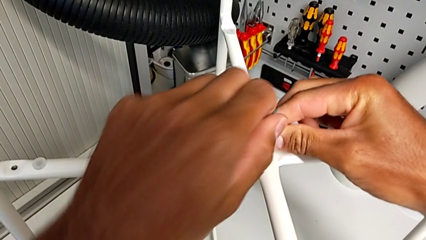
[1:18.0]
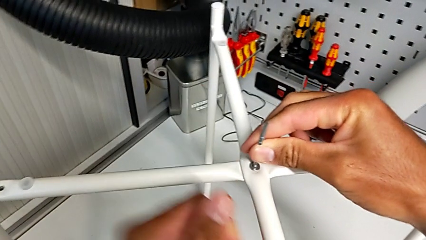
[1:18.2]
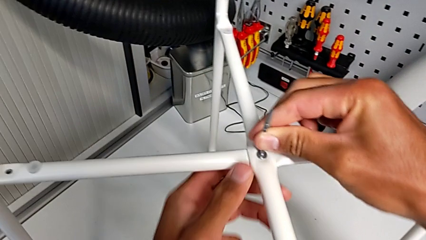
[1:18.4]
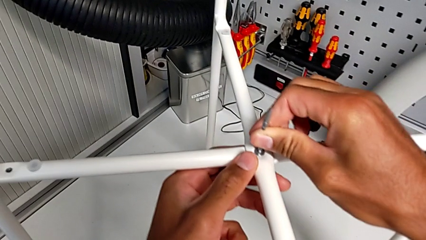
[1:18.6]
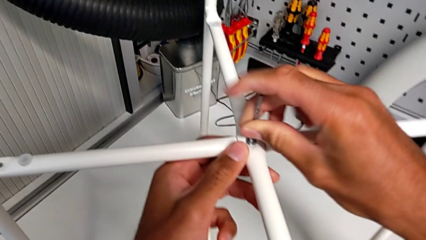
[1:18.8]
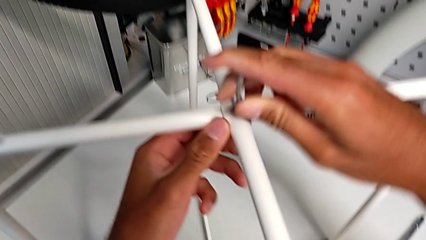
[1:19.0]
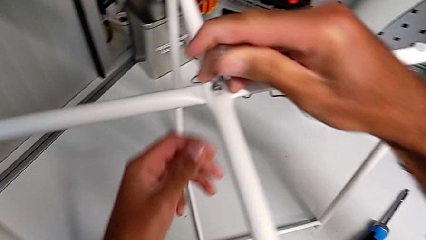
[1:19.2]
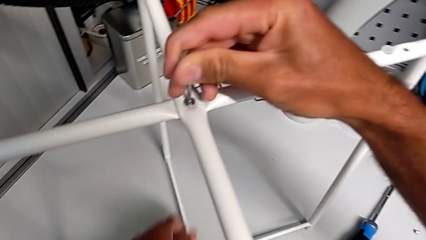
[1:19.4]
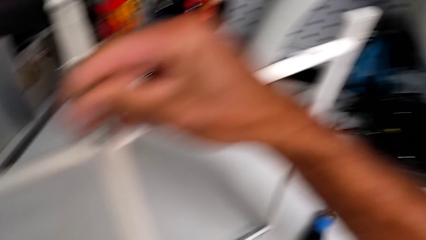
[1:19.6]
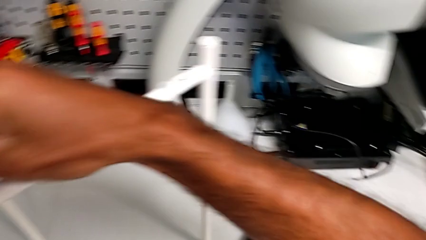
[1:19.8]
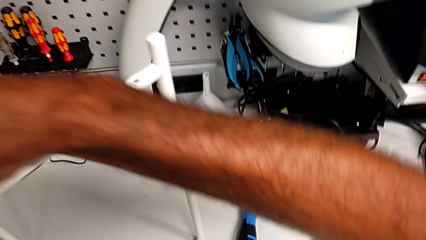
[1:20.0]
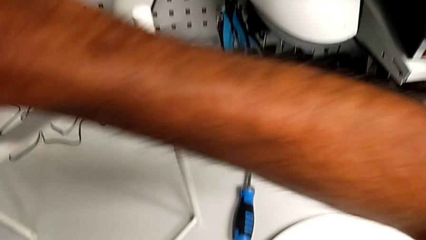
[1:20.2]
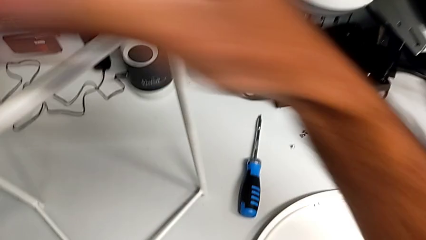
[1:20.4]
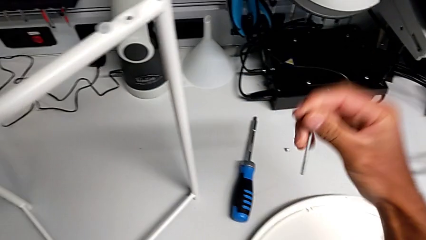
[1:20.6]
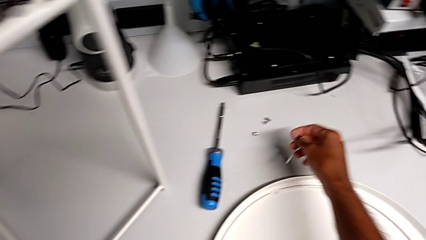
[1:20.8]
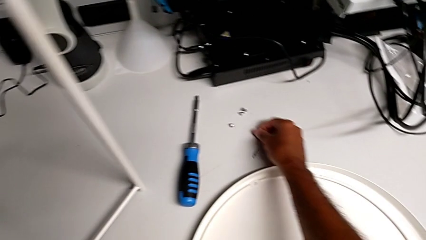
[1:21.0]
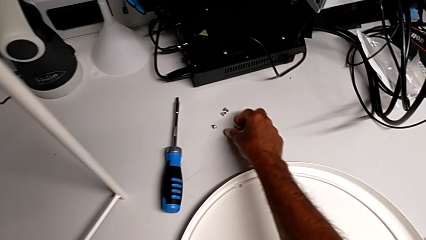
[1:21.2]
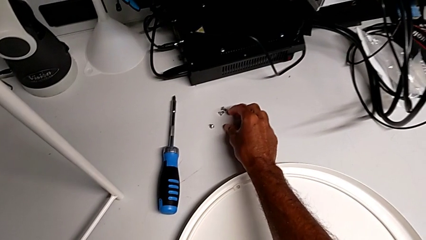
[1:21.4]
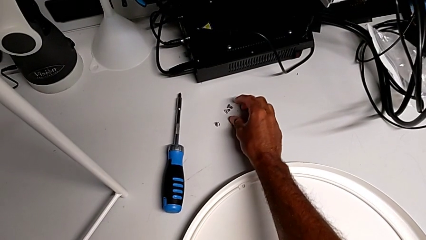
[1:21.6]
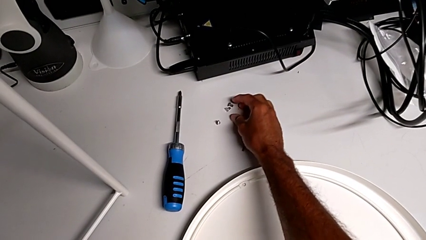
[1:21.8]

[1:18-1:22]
The camera wearer is assembling the top screw. They screw the hex socket head, withdraw the Allen wrench and place it.

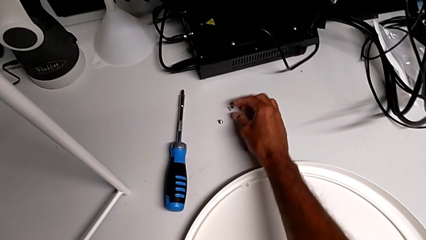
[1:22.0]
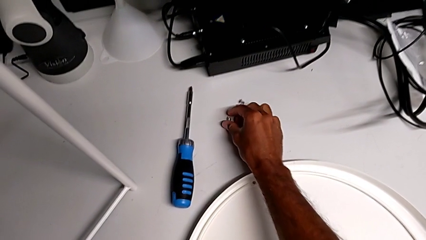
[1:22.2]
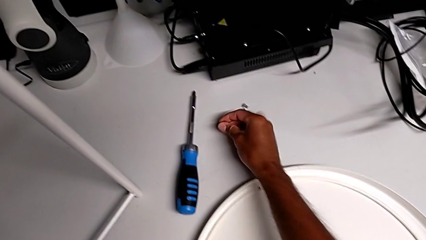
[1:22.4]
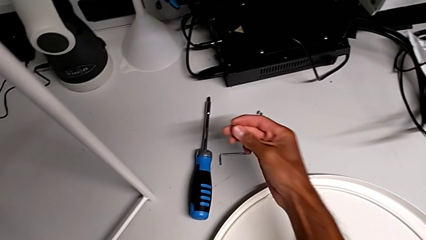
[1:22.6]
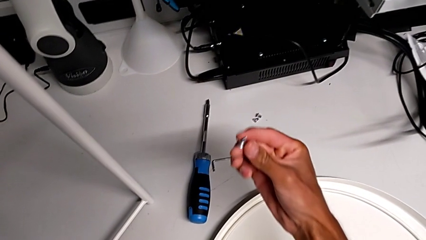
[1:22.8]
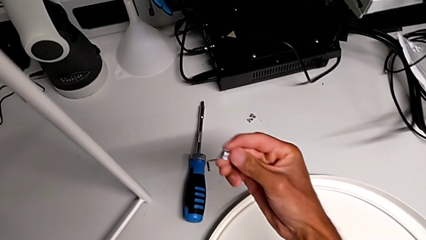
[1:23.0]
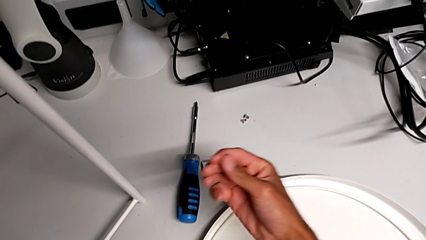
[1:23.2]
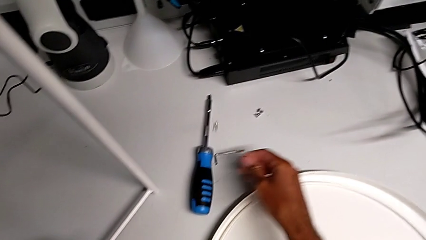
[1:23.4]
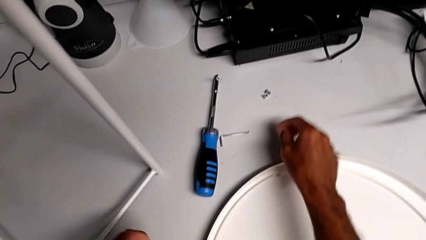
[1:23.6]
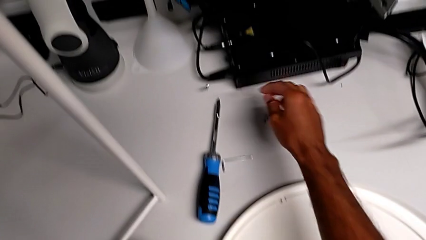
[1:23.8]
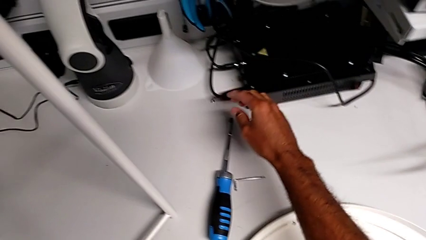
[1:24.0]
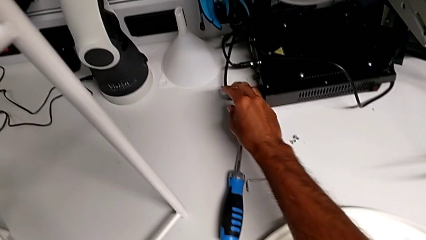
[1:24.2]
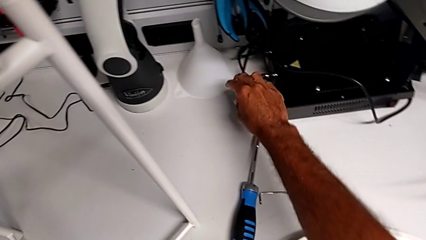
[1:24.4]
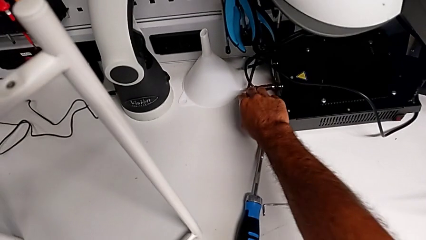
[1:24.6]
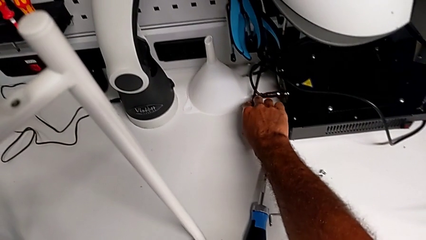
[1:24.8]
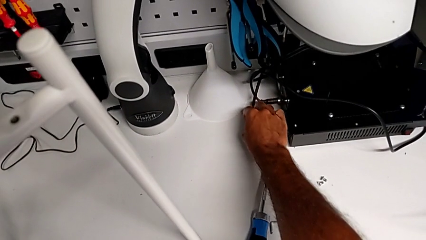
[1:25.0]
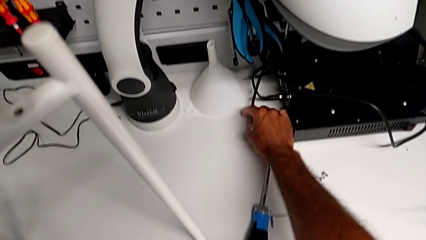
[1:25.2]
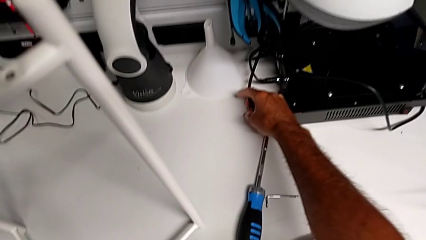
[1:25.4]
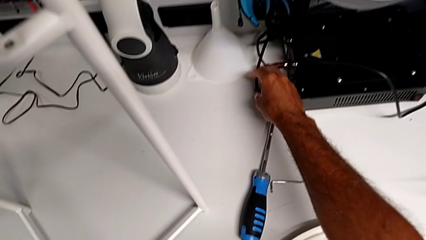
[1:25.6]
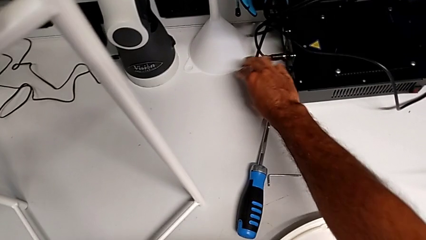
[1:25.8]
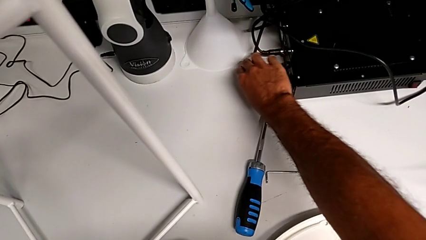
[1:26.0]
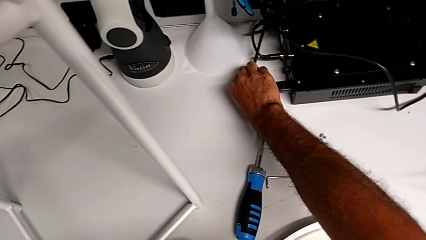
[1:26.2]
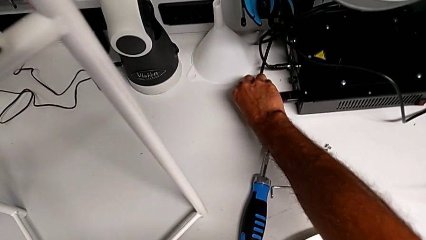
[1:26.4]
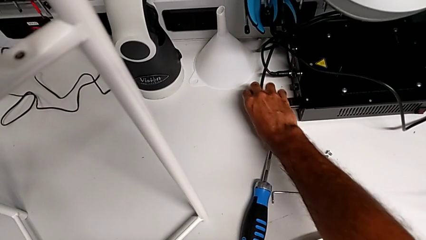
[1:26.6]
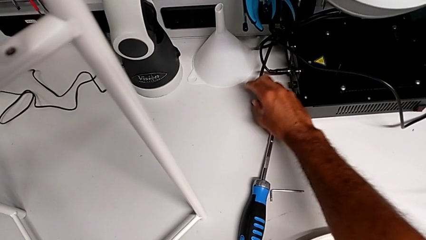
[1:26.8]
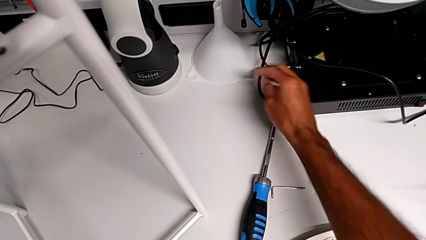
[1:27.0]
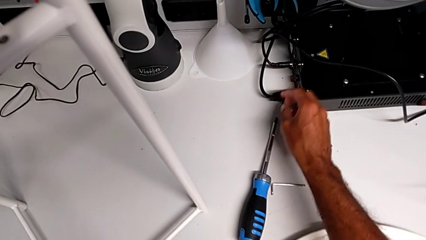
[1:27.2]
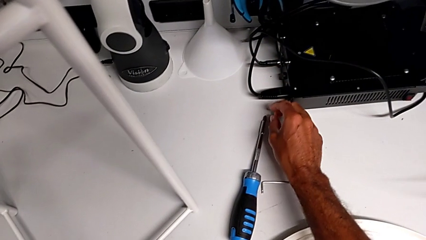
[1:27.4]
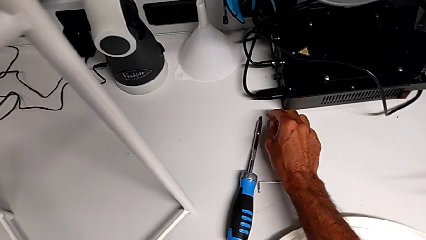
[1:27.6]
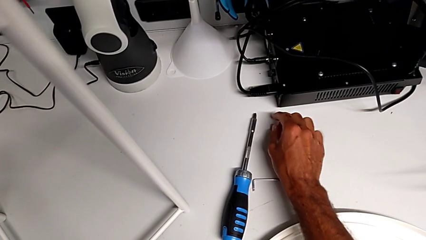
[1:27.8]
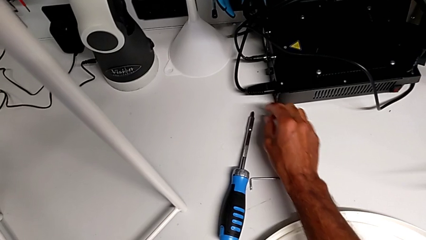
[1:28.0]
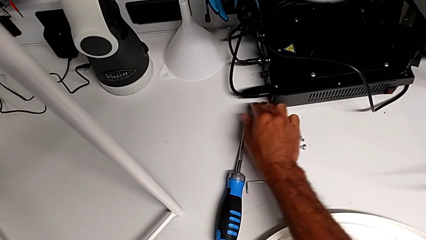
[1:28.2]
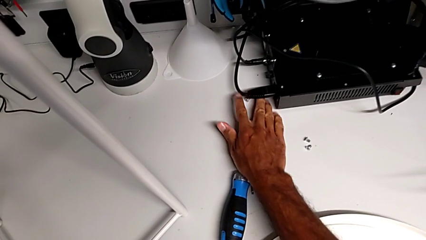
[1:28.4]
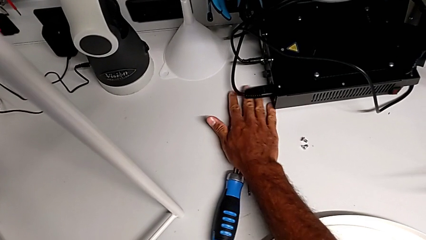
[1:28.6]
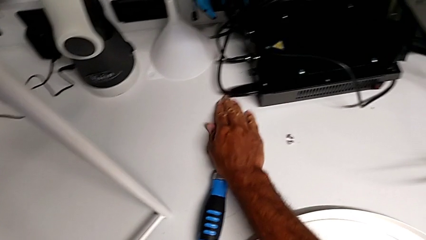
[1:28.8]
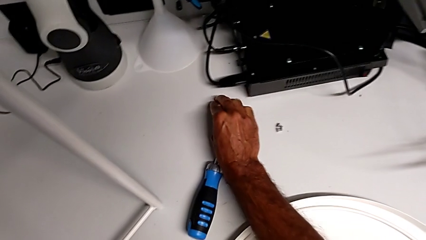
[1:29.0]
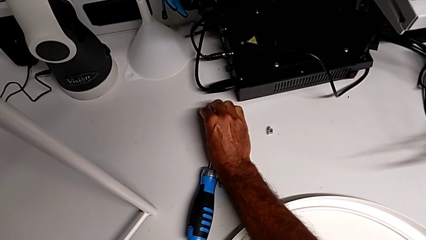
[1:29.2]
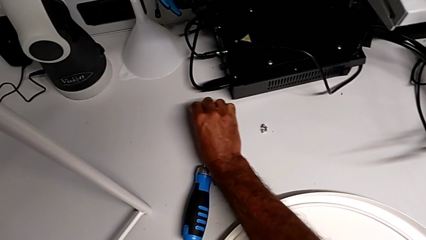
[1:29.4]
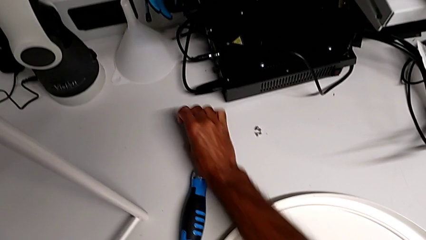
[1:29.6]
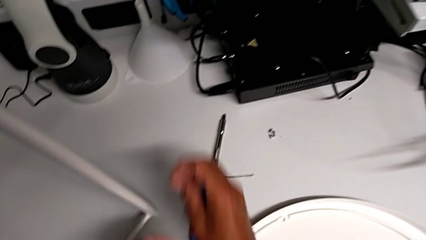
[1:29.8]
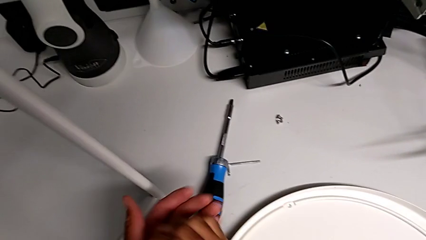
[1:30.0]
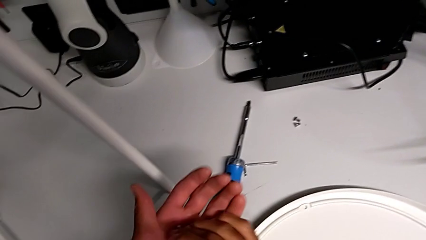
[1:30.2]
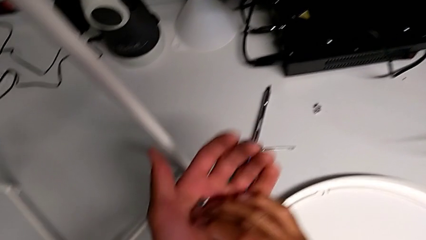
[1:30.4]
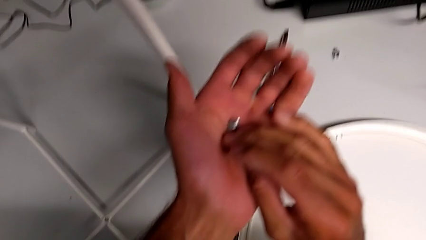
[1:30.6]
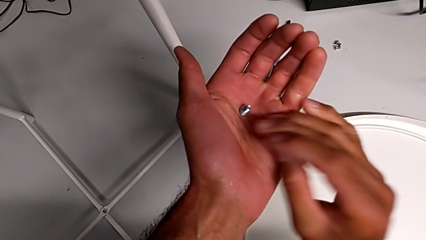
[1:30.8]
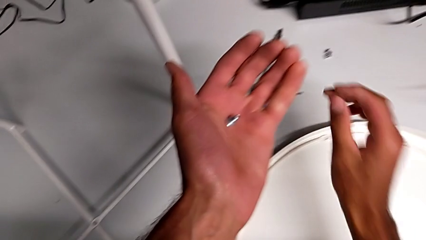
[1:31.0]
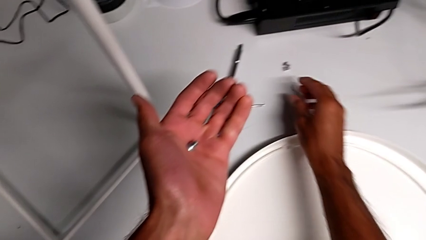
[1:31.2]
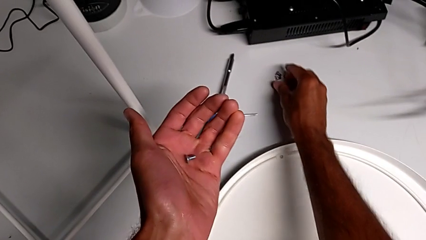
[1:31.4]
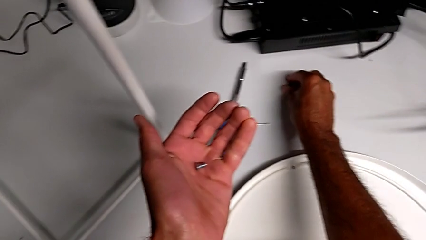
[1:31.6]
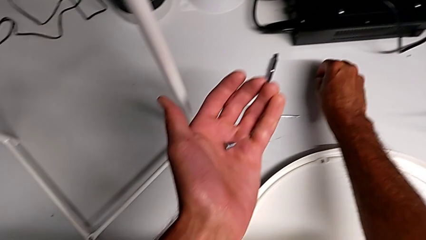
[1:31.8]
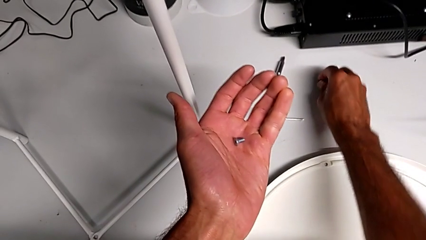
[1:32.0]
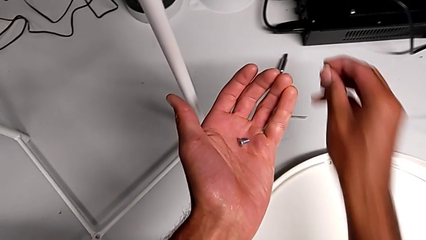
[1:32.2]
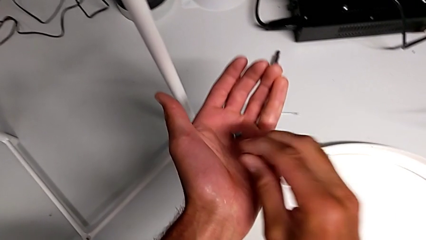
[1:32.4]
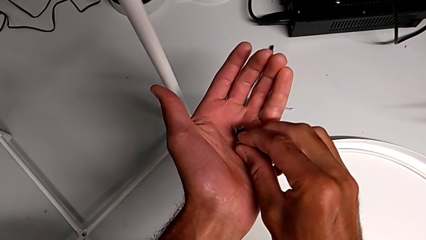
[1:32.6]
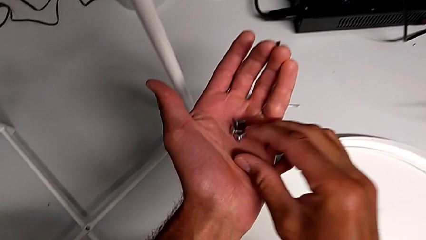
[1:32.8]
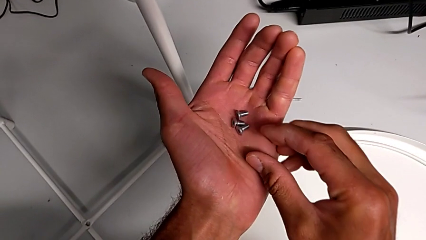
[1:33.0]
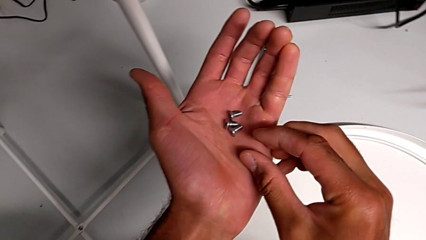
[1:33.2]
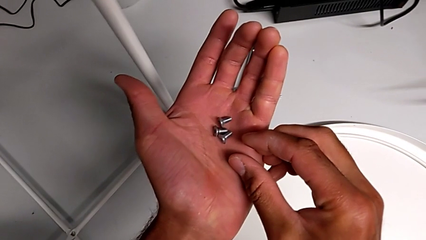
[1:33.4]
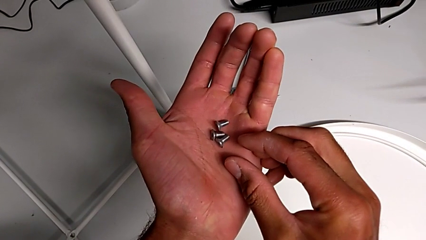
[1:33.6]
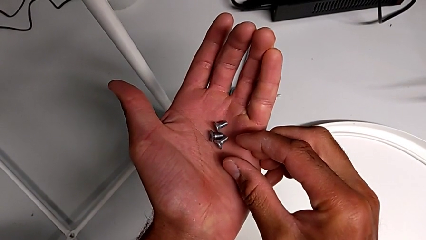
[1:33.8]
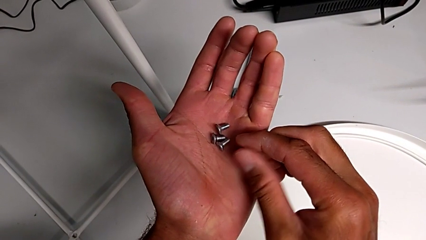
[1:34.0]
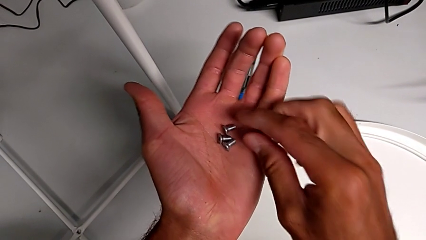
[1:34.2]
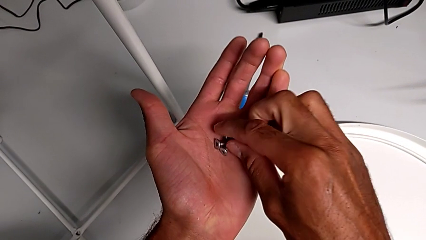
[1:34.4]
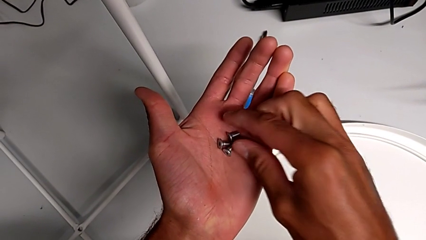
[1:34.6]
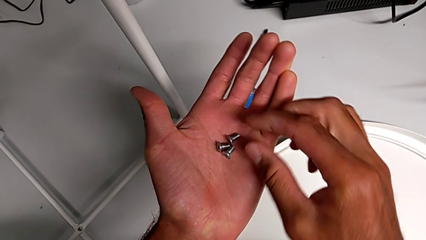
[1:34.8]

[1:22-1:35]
The camera wearer is assembling the bottom screw. They grab the hex socket head, wrongly drop it, grab it twice, place it, grab it, place it and begin to inspect it.
